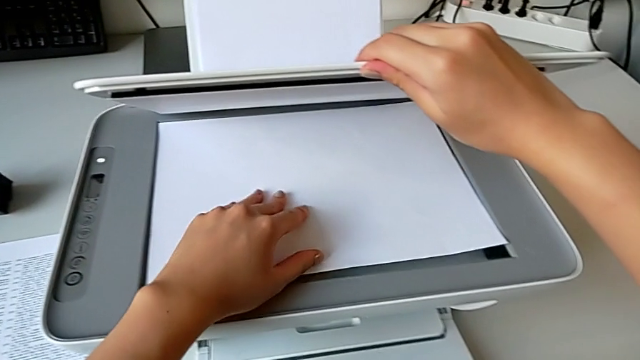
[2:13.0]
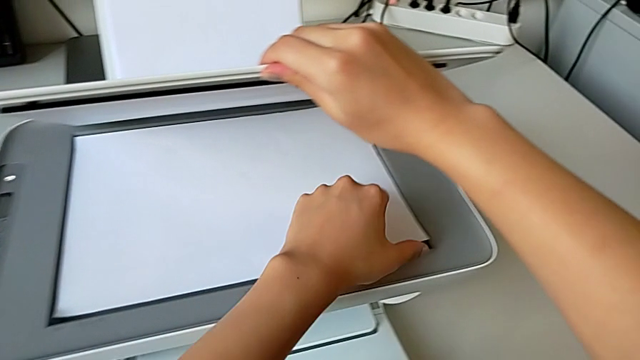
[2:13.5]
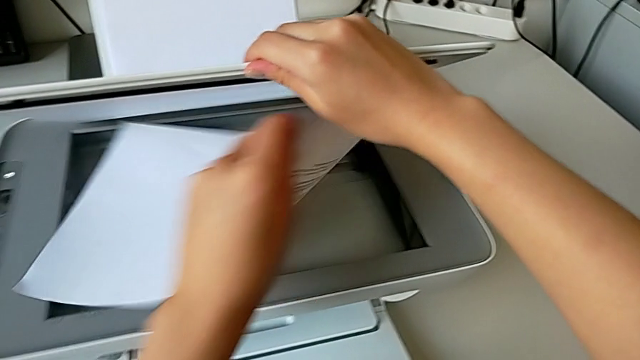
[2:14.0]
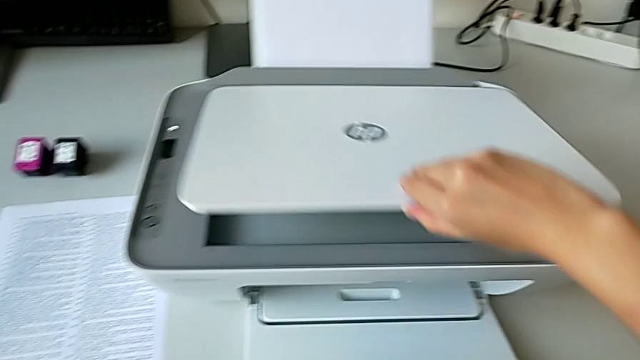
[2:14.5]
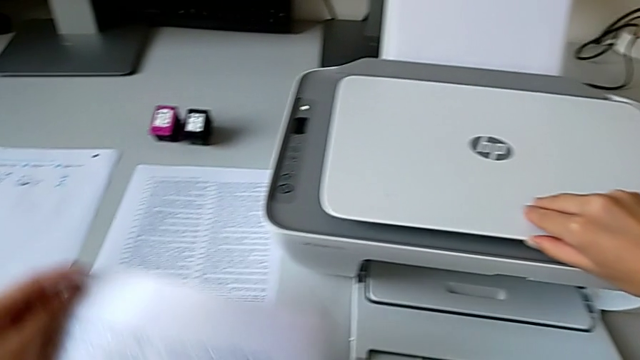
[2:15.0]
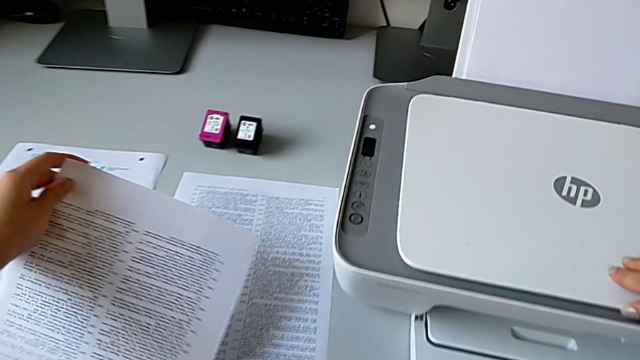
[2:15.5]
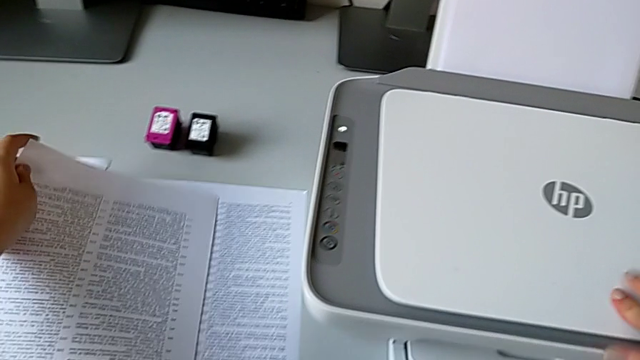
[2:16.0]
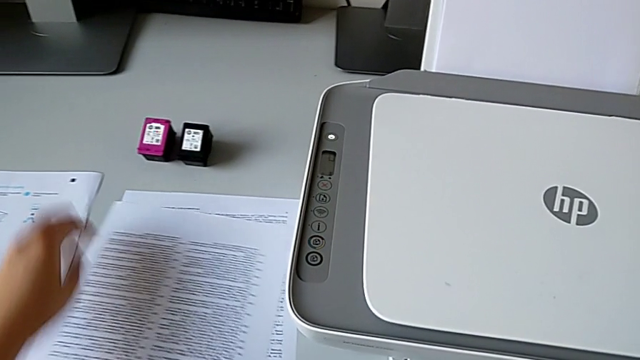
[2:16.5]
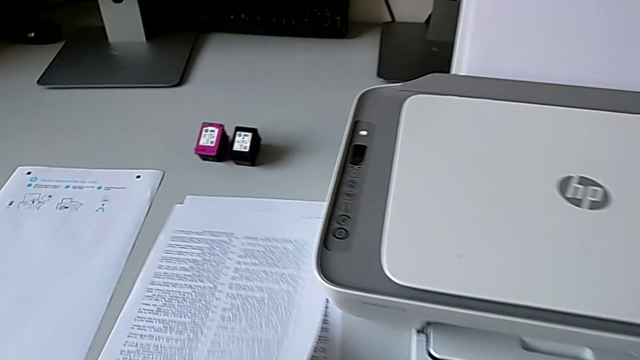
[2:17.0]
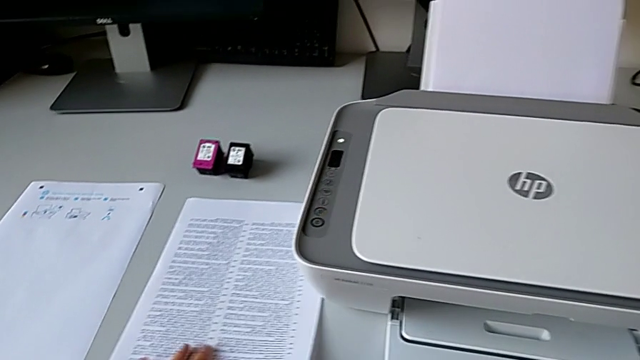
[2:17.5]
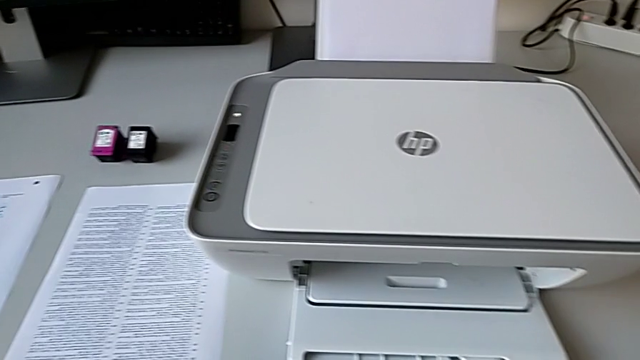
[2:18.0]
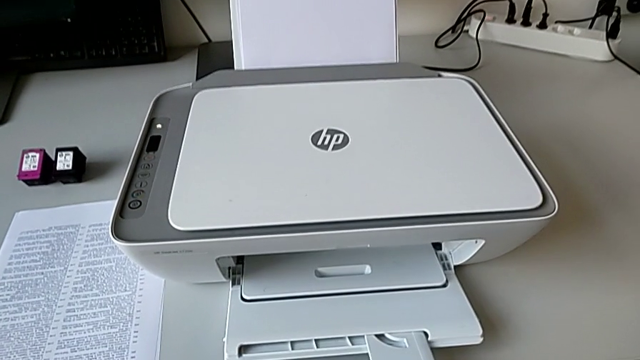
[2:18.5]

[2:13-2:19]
The camera wearer is touching the scan button. They withdraw the copy and drop the paper tray.

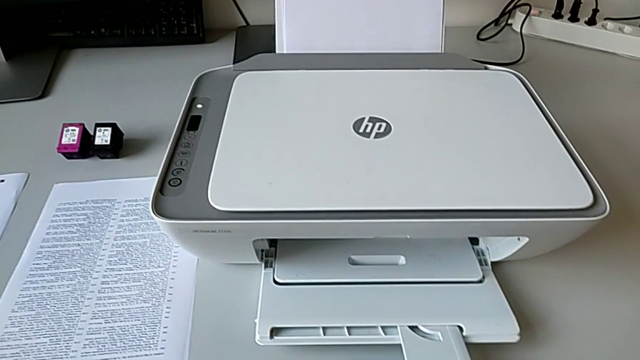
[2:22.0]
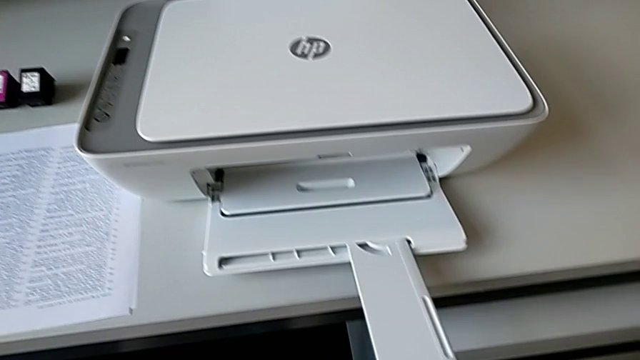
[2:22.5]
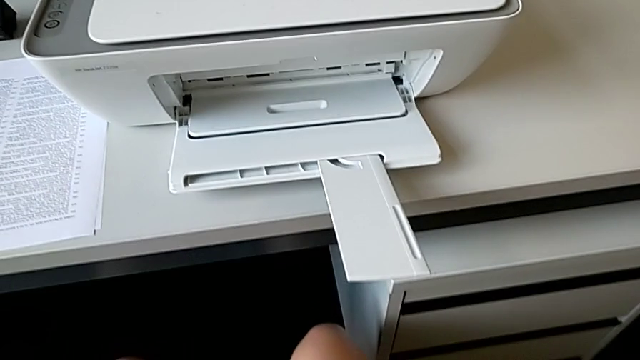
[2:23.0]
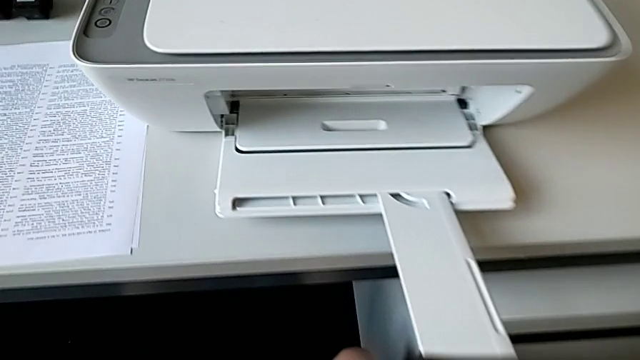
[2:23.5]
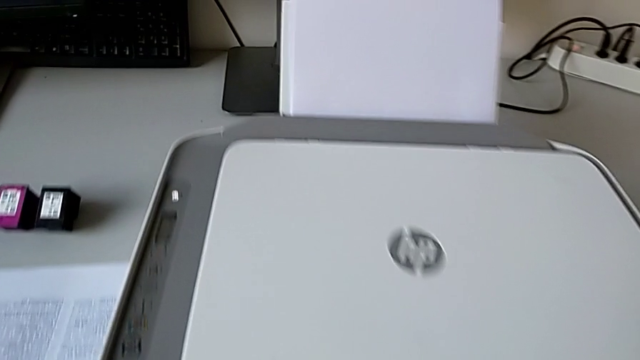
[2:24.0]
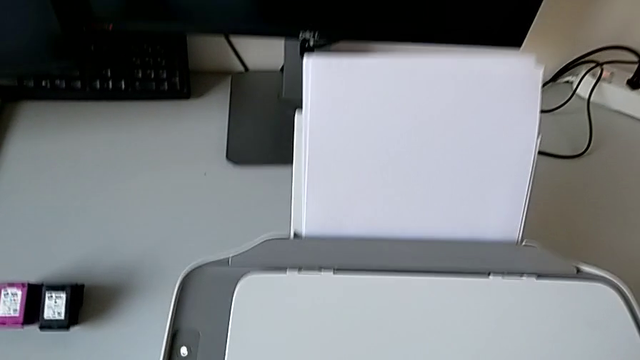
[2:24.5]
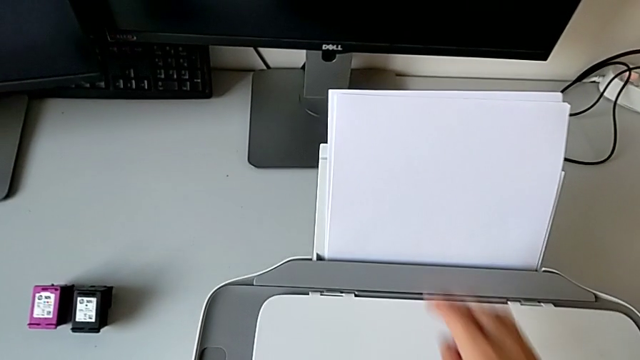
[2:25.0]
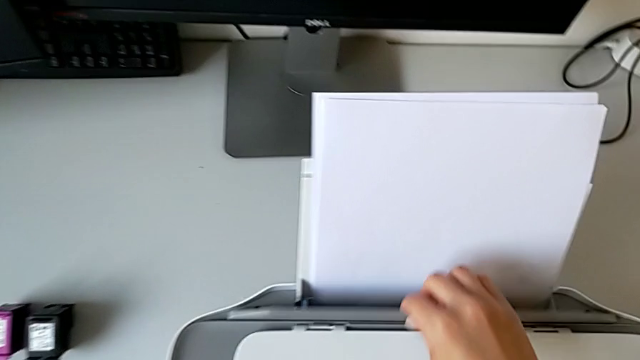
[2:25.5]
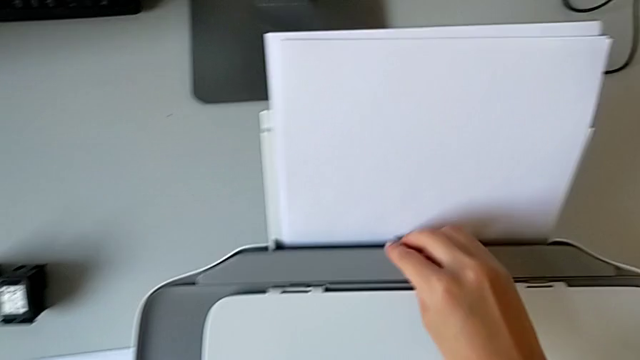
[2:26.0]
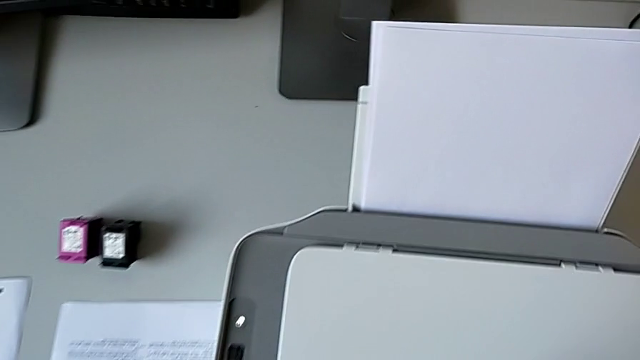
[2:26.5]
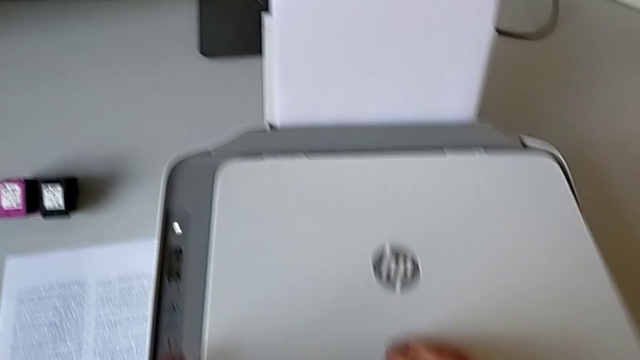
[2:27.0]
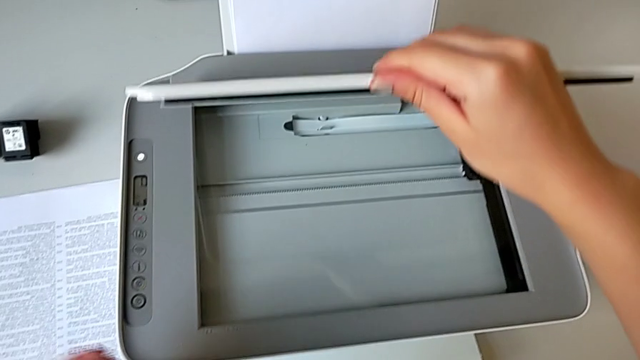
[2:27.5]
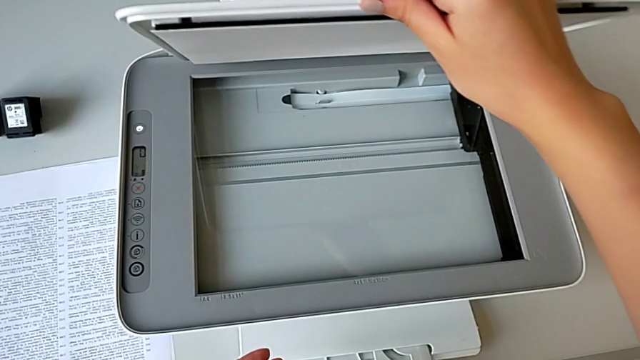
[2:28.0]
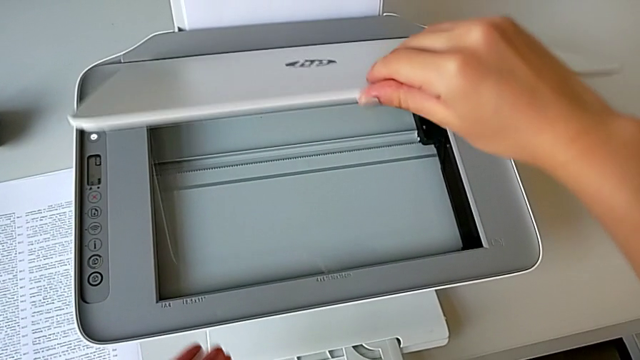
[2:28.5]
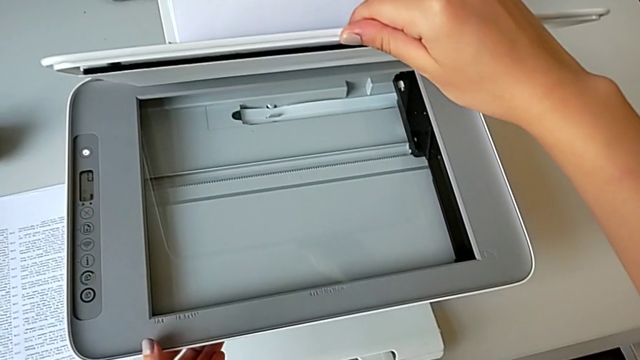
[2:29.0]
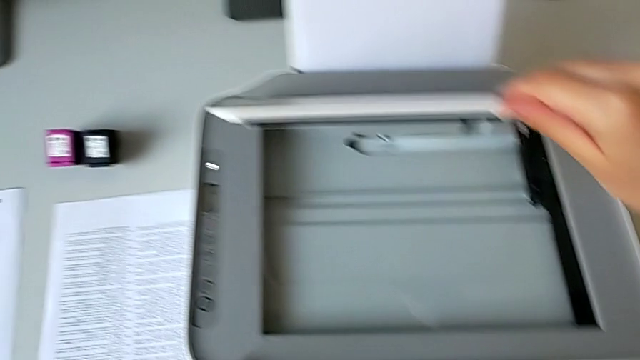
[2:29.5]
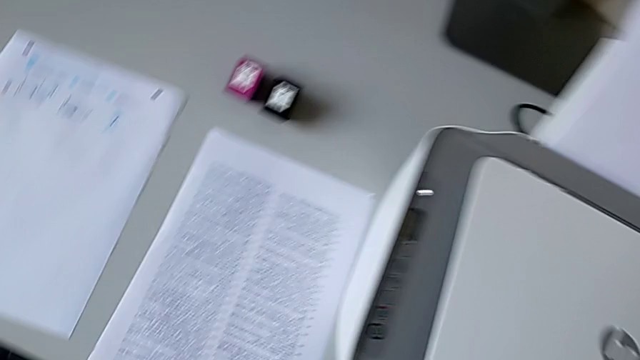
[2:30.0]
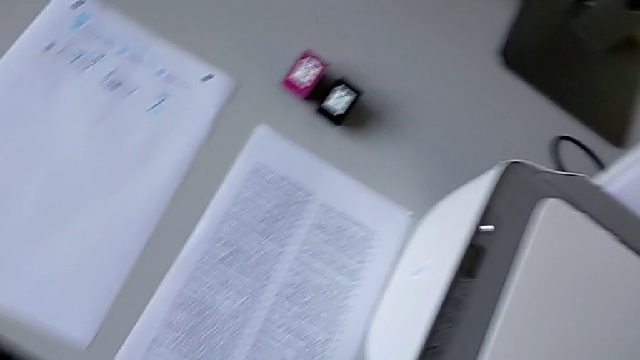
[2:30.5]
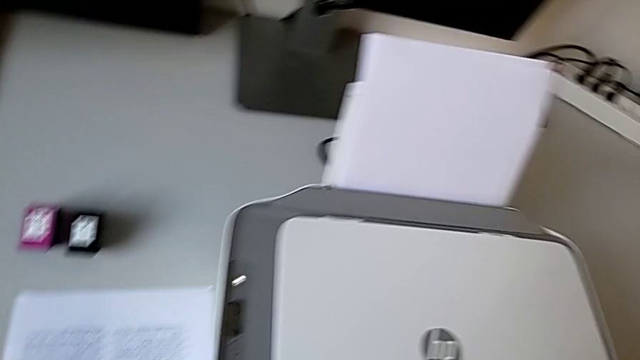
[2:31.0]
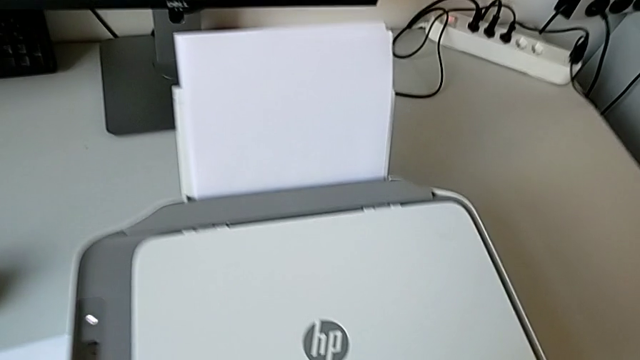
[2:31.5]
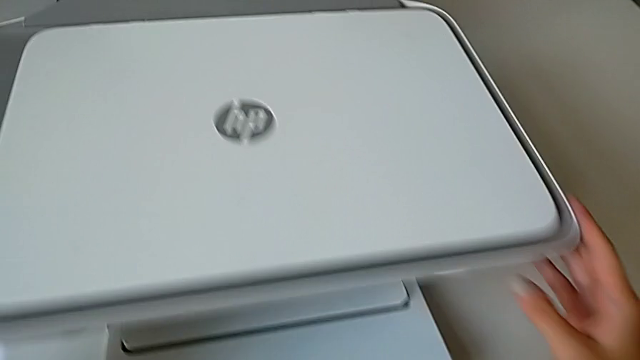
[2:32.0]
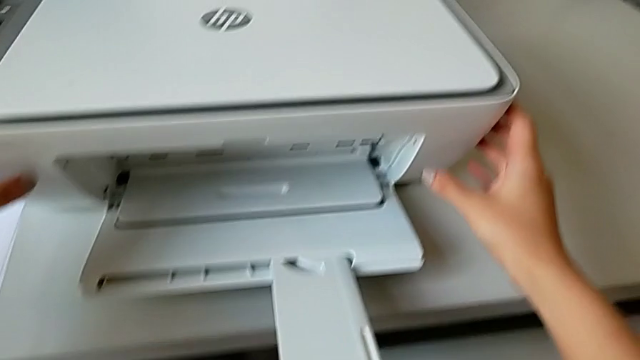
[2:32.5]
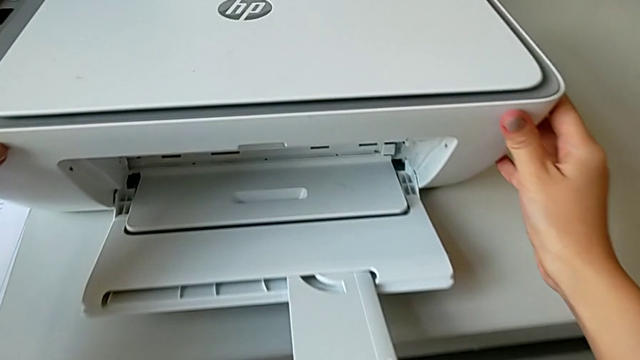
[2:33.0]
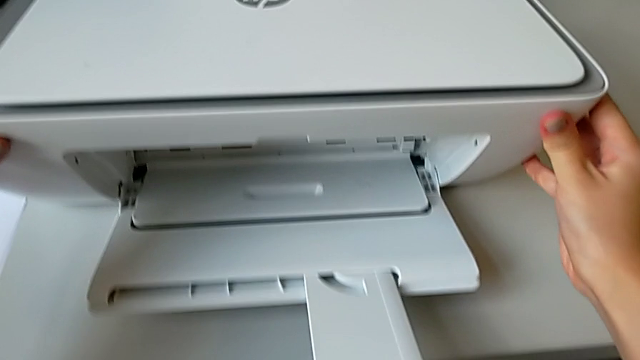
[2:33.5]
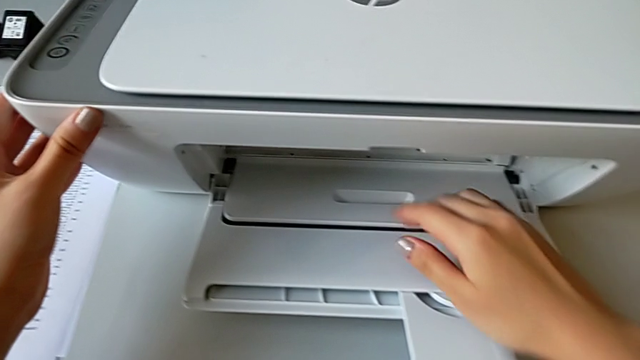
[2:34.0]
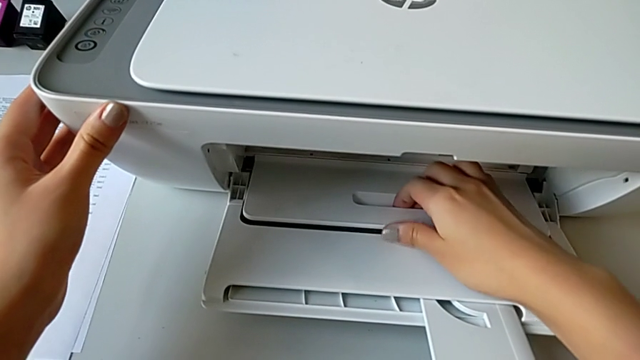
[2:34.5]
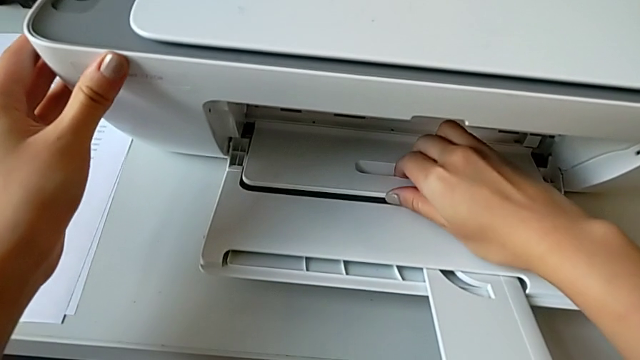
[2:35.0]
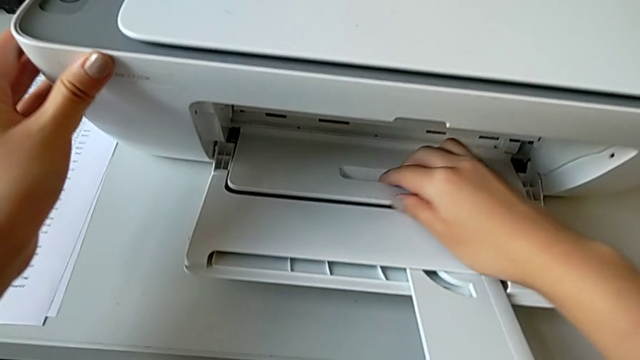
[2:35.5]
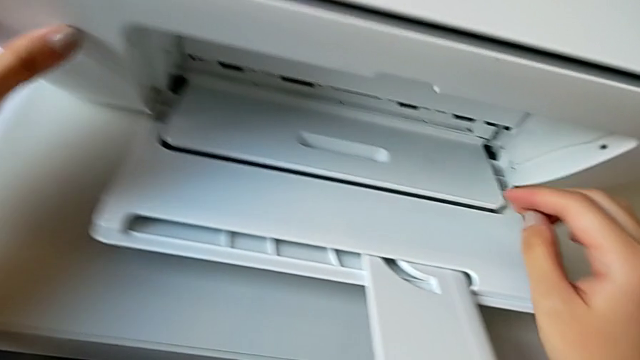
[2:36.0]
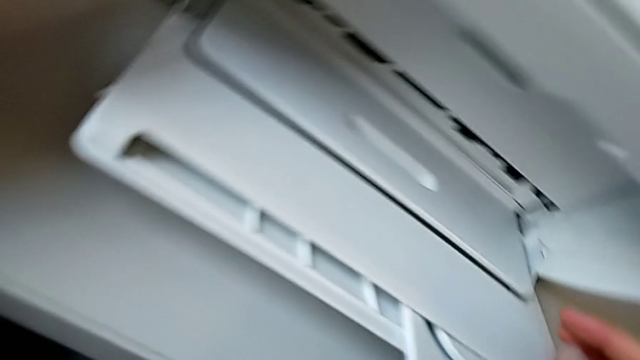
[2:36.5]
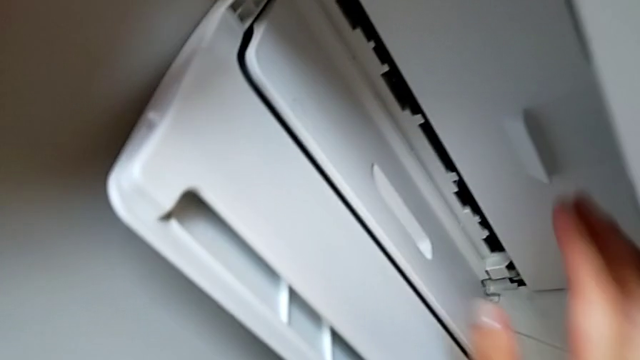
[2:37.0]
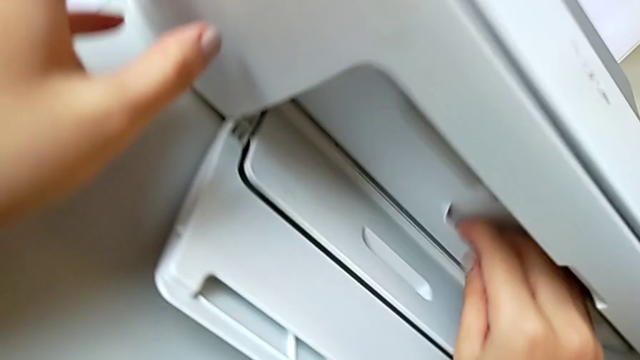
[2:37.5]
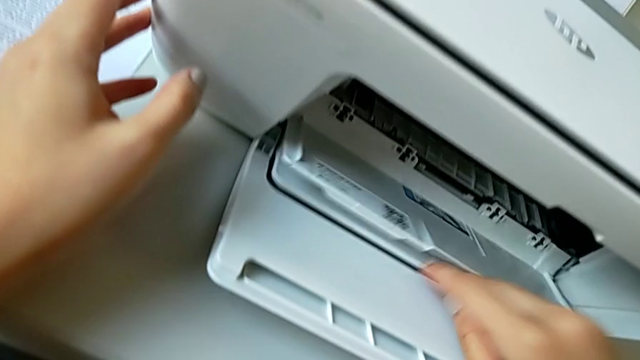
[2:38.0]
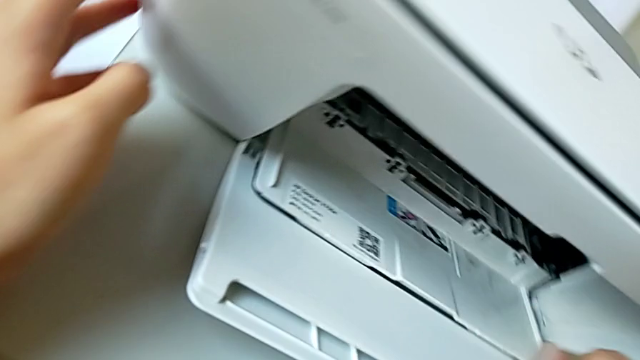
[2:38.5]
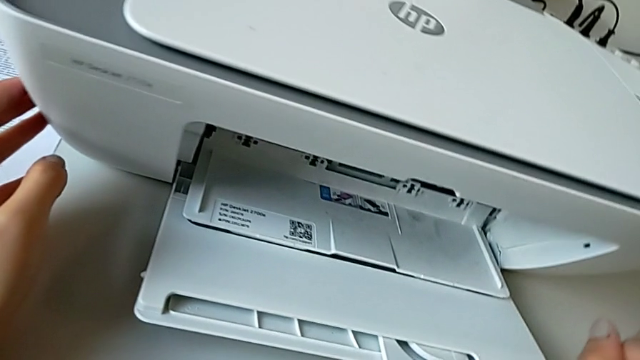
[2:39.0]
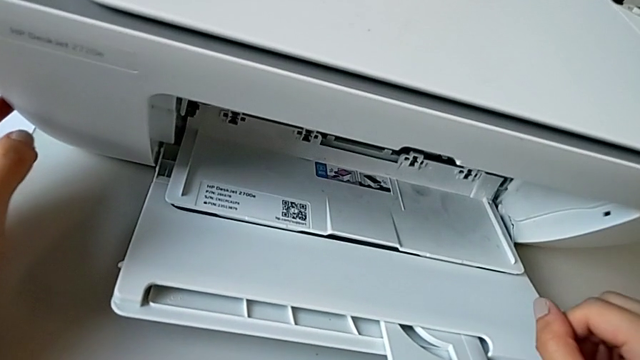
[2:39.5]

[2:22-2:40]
The camera wearer is exchanging the black ink cartridge. They pull the paper tray, open the copy gate, inspect it, close it, inspect the printer and open the cartridge gate.
